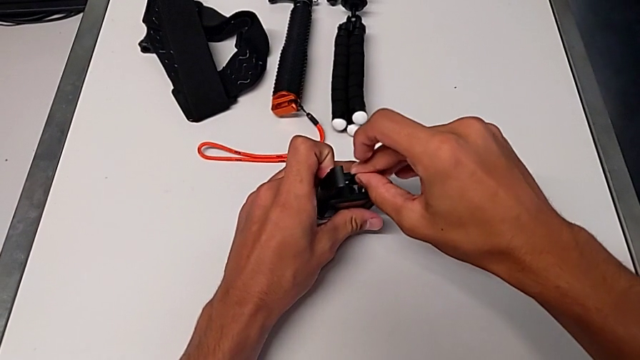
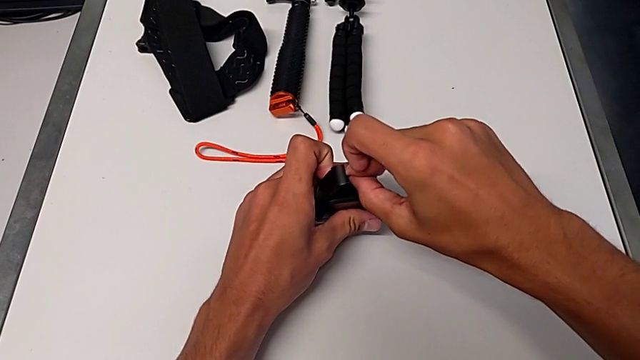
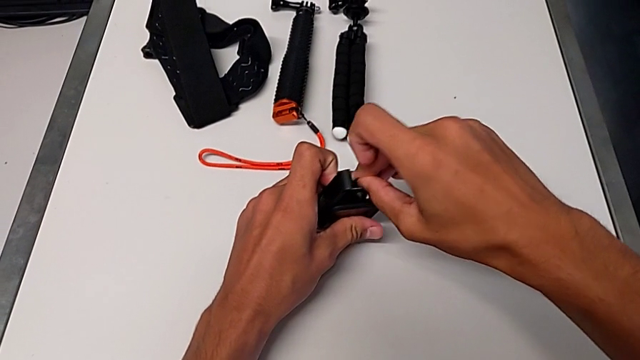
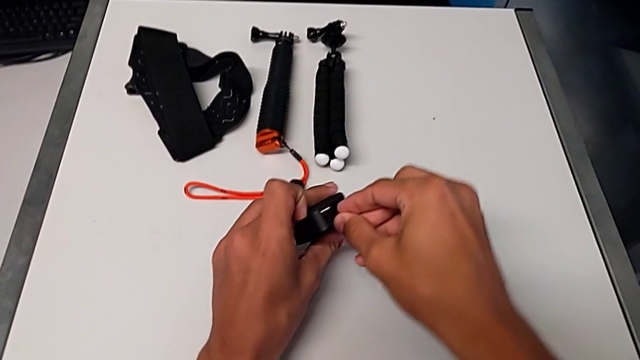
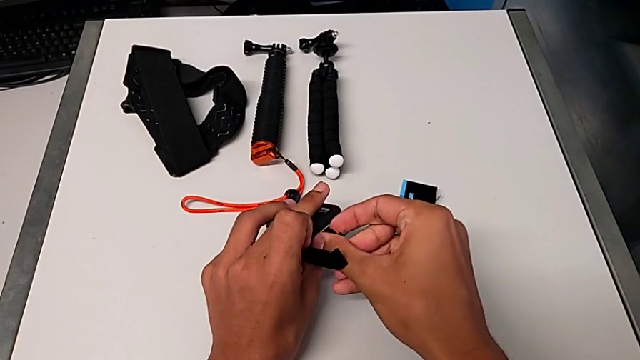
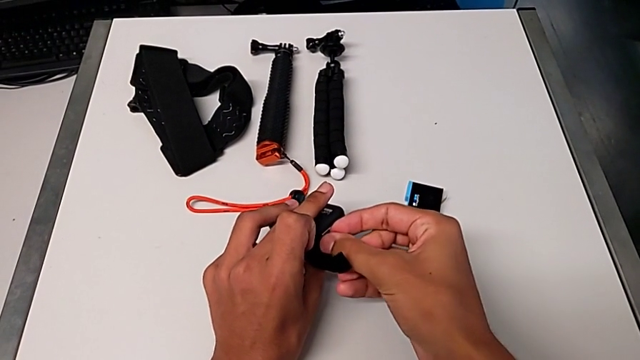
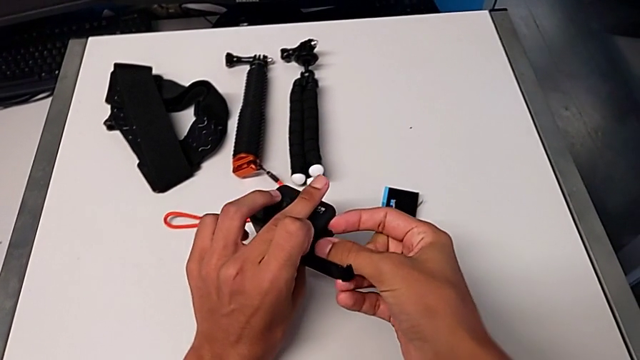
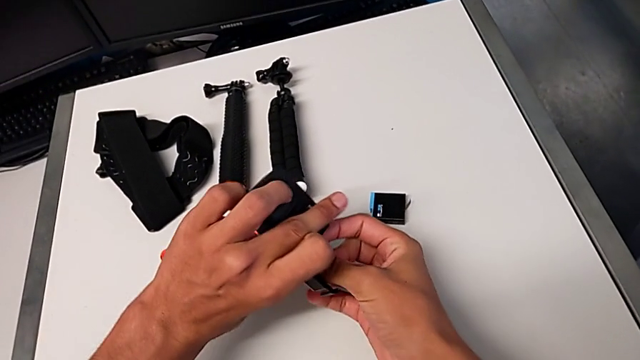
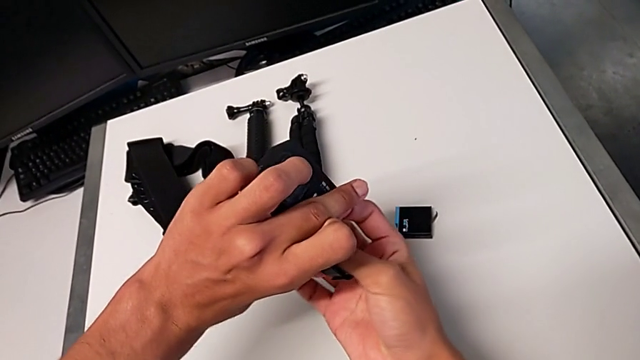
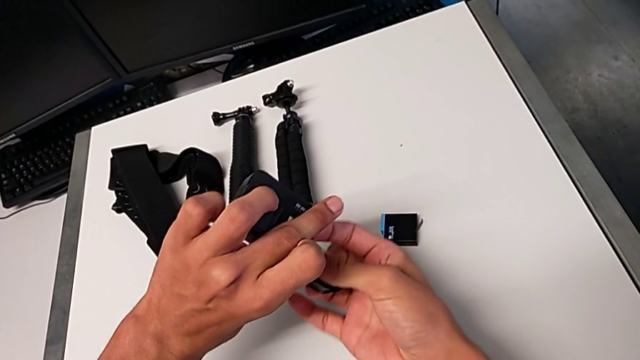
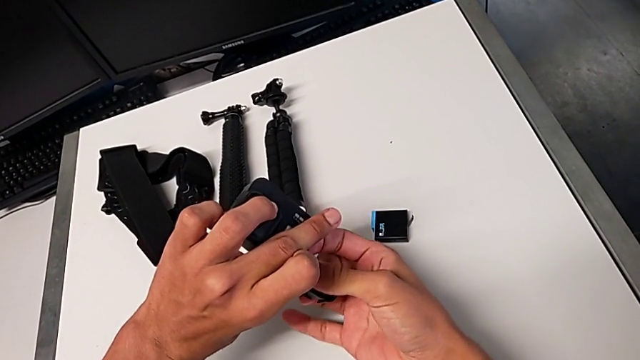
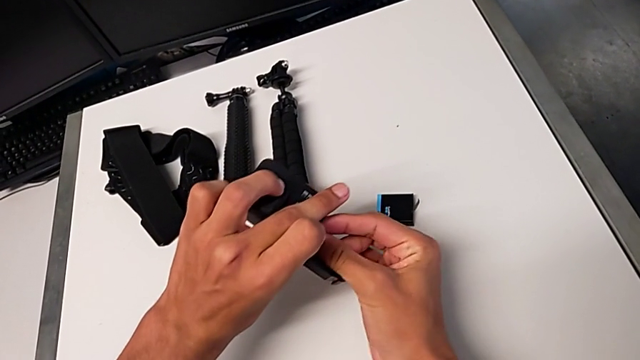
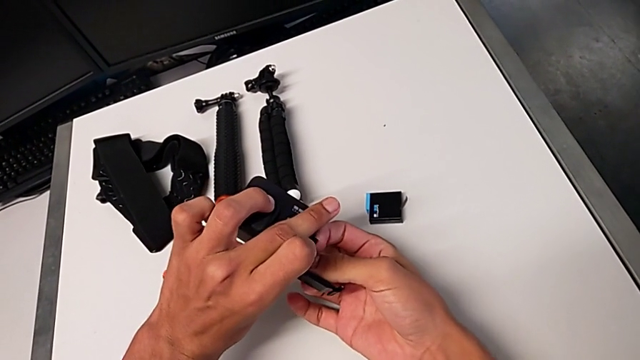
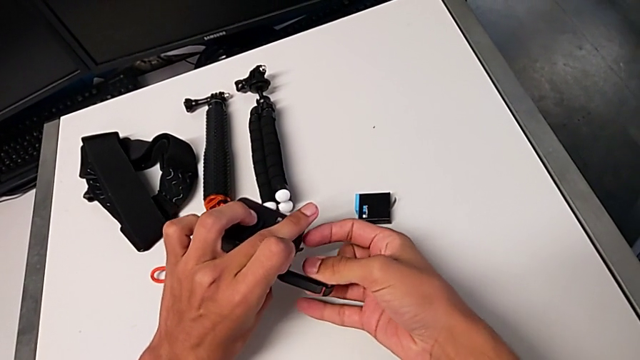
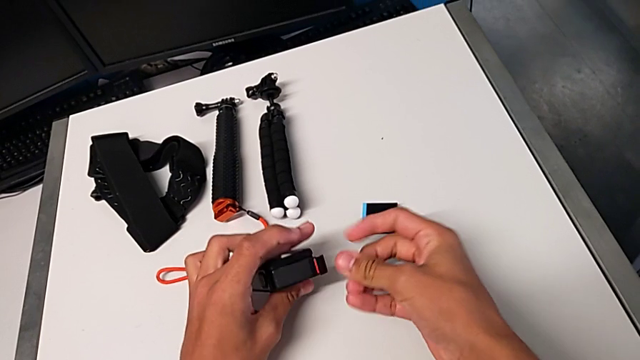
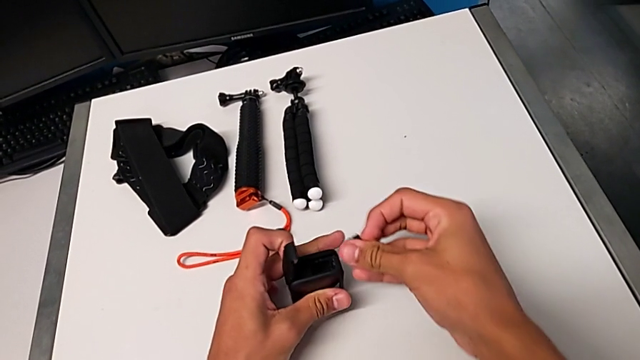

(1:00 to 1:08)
The camera wearer is pulling out the camera's SD card. They wrongly place the little SD card, wrongly pull it and withdraw it.

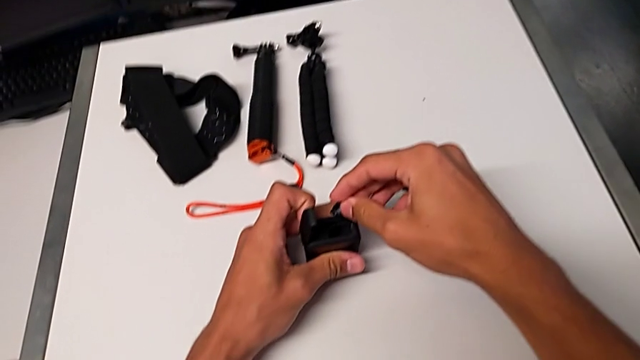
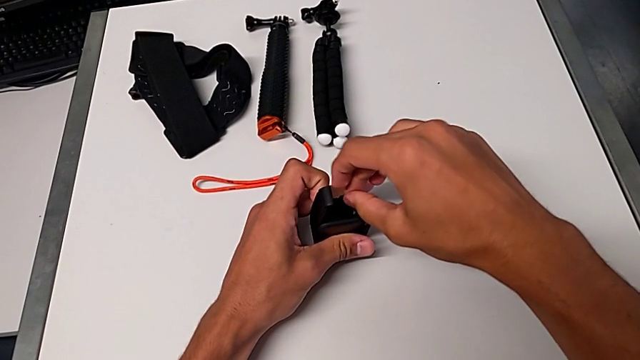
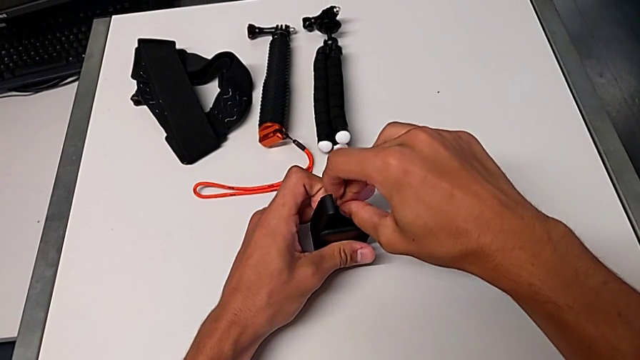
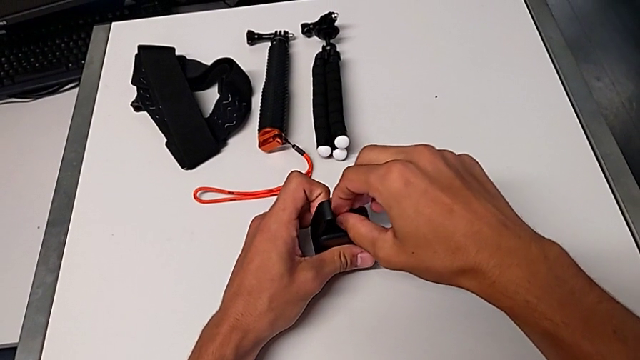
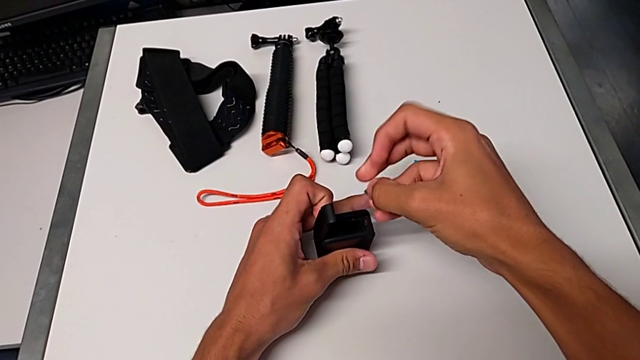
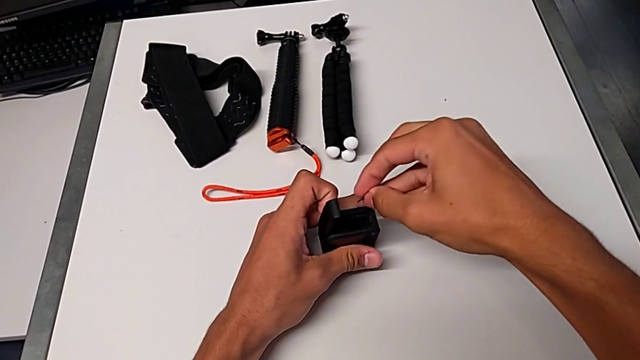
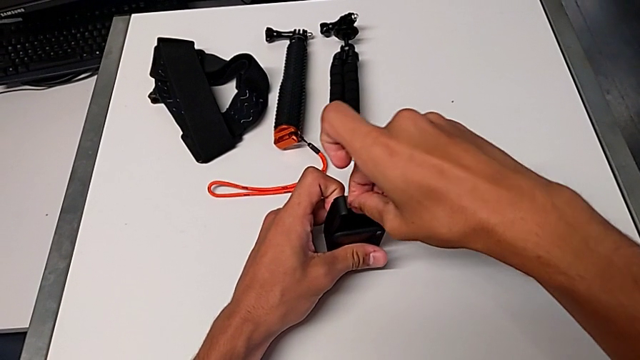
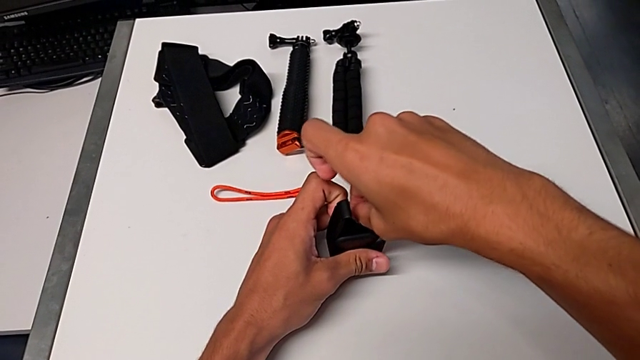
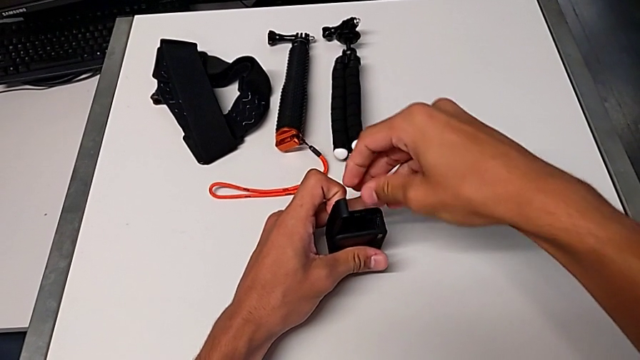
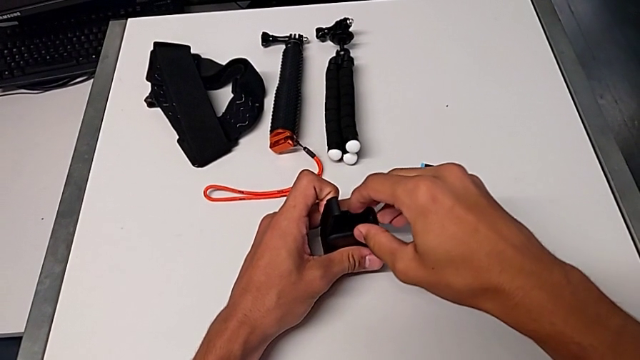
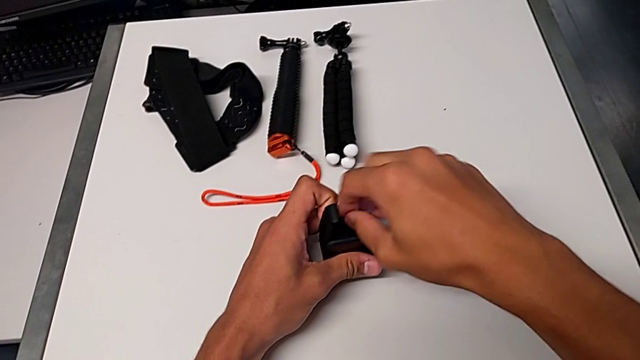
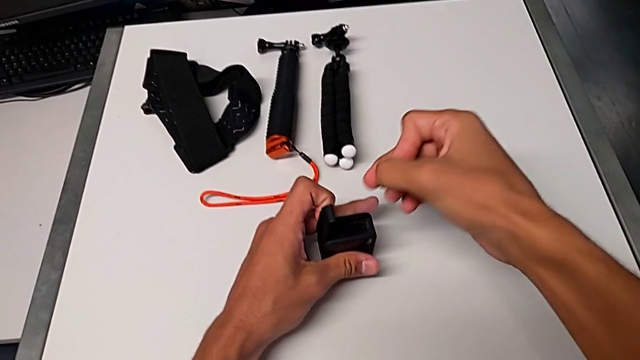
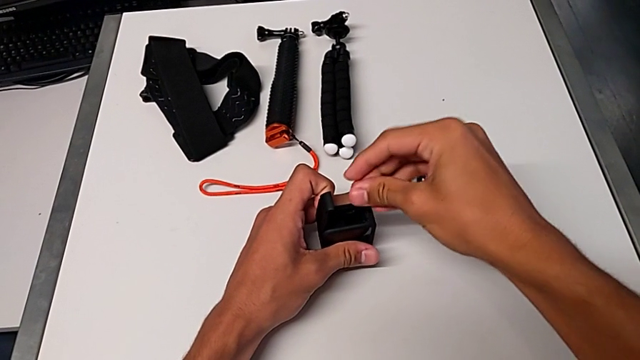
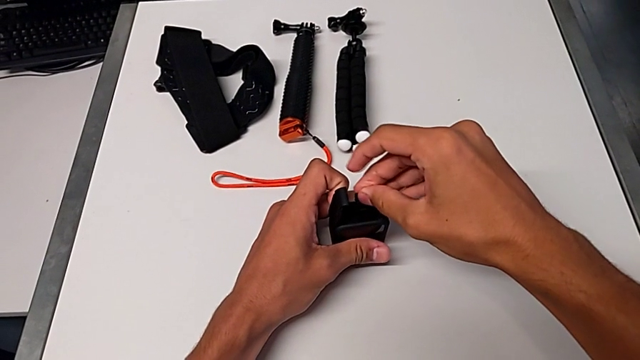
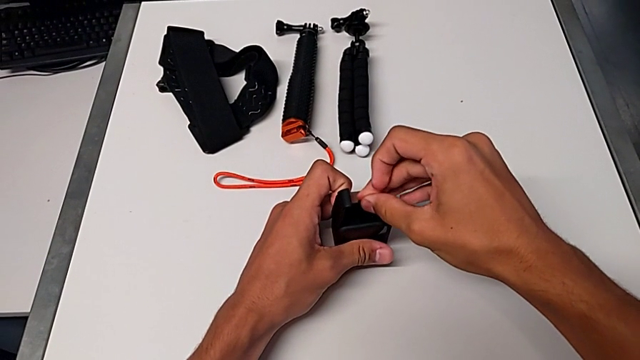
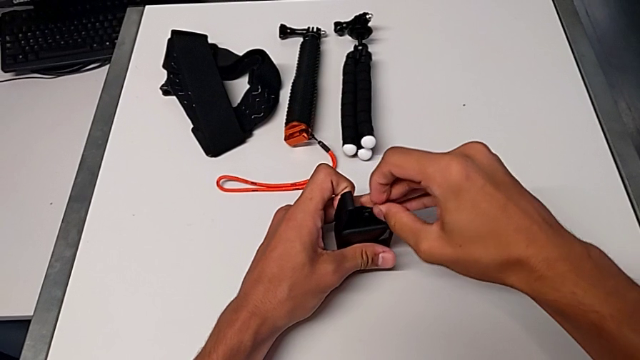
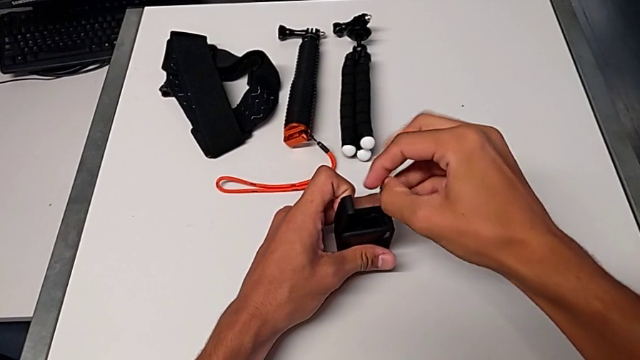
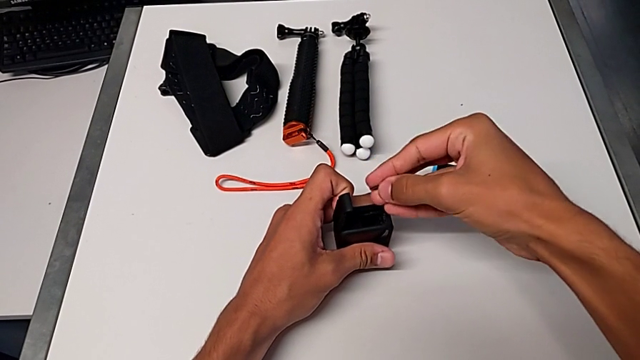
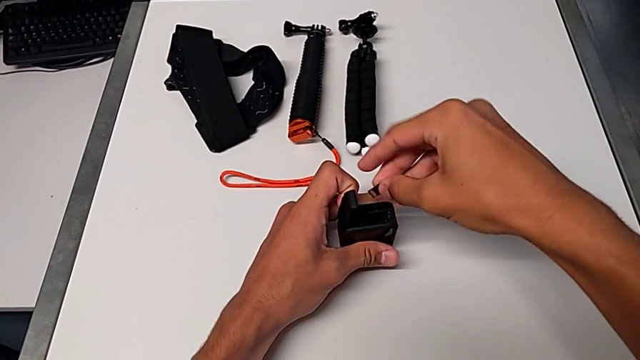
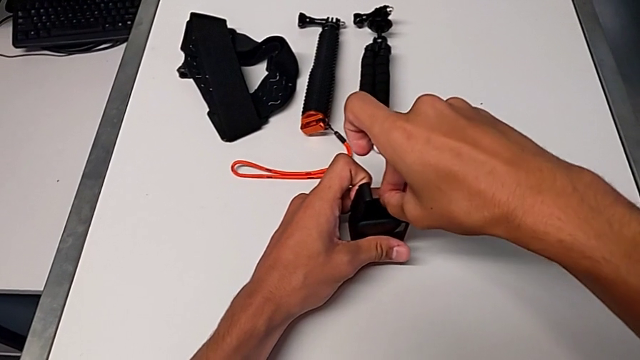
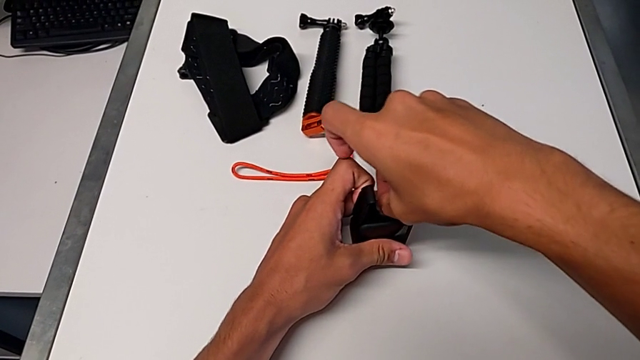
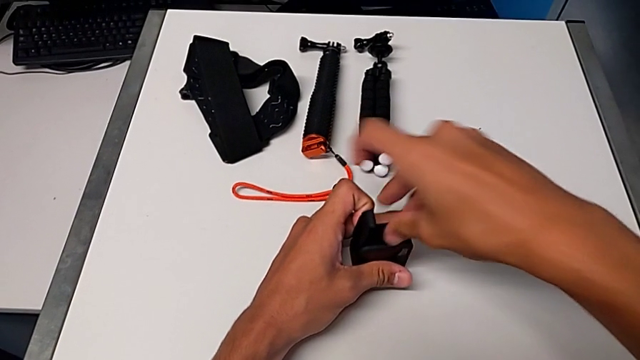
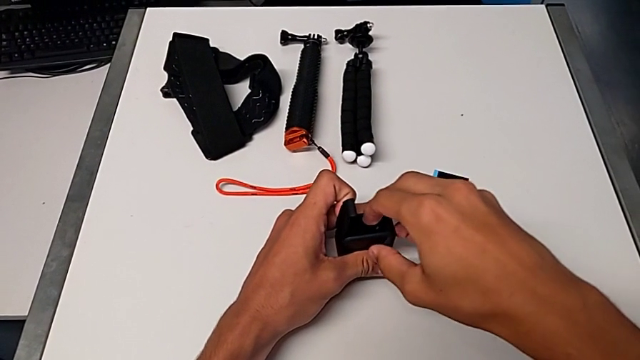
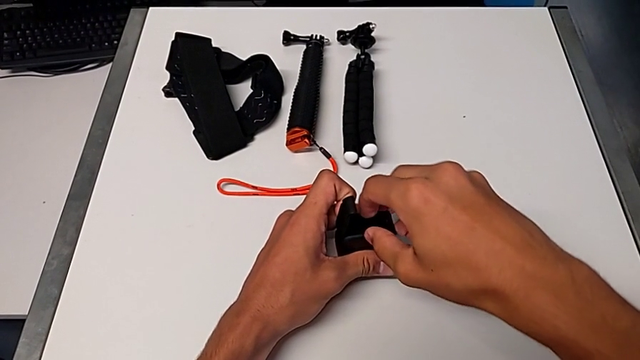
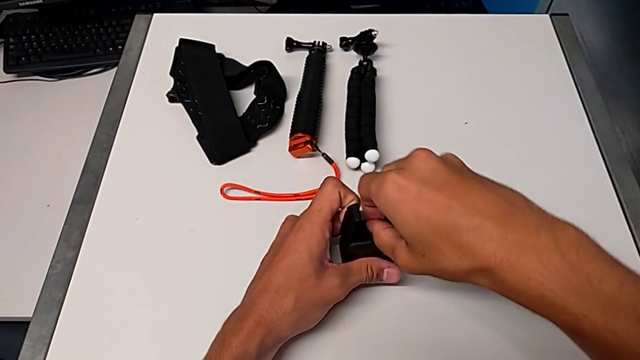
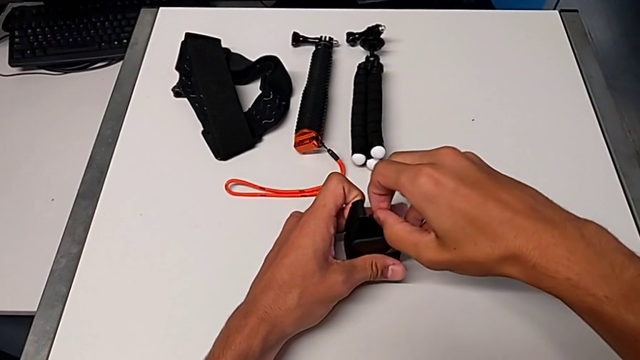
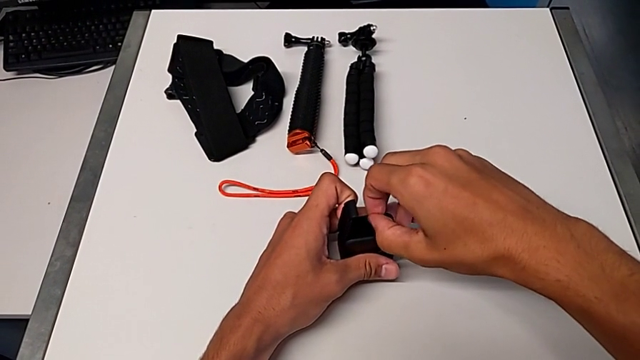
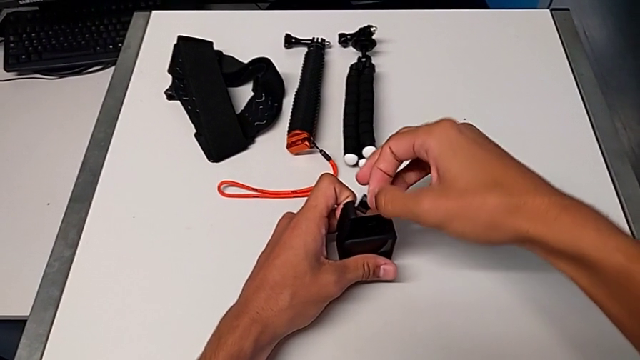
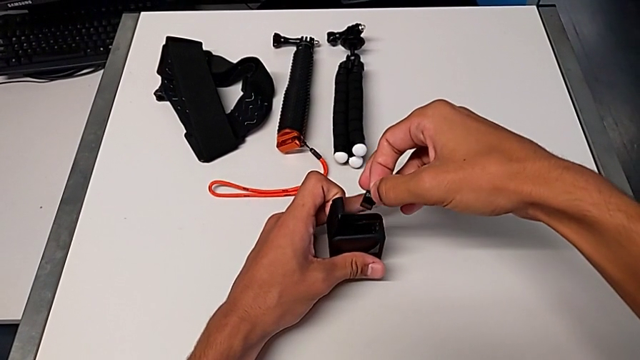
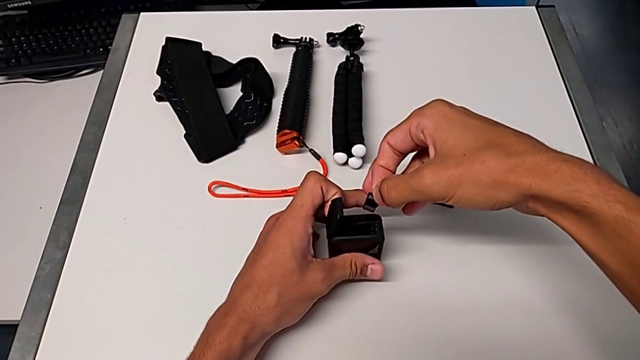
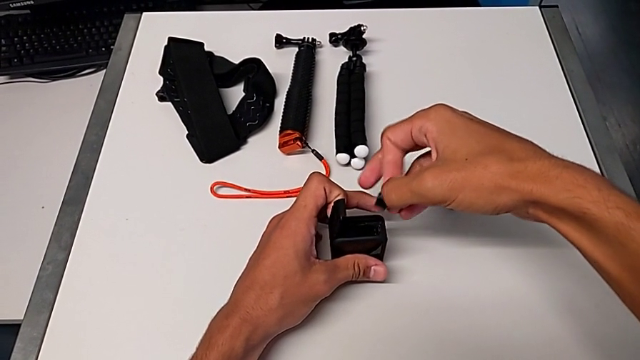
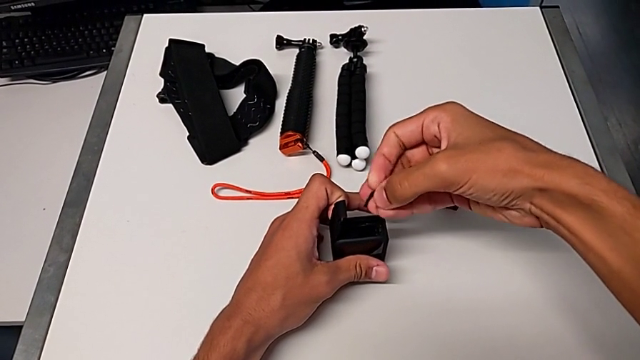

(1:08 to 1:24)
The camera wearer is inserting a new SD card into the GoPro. They place the little SD card, withdraw it, place it and pull it.
